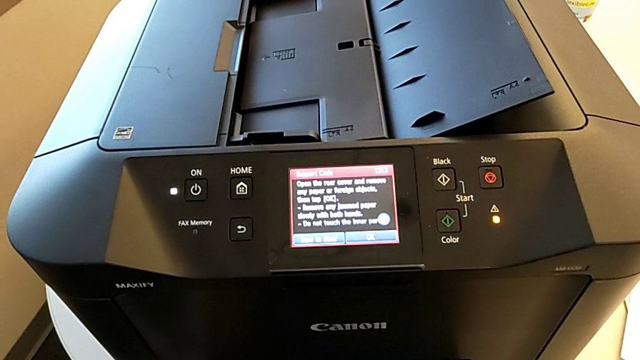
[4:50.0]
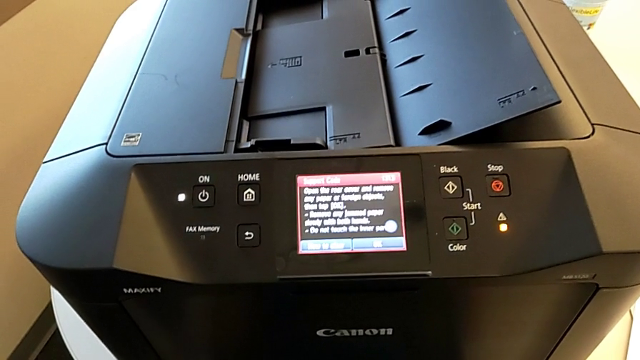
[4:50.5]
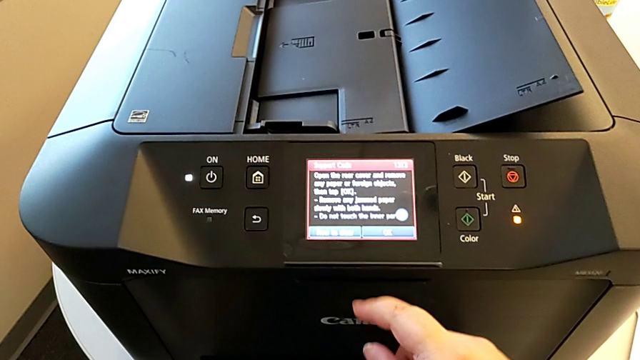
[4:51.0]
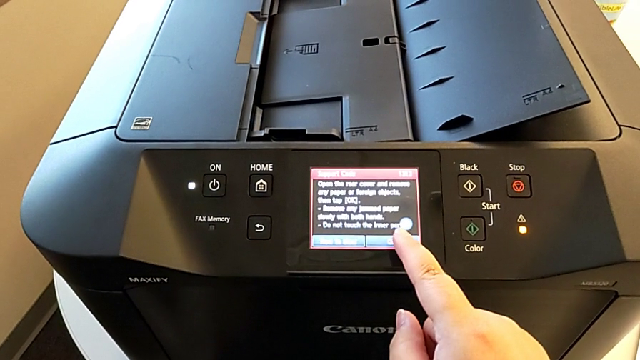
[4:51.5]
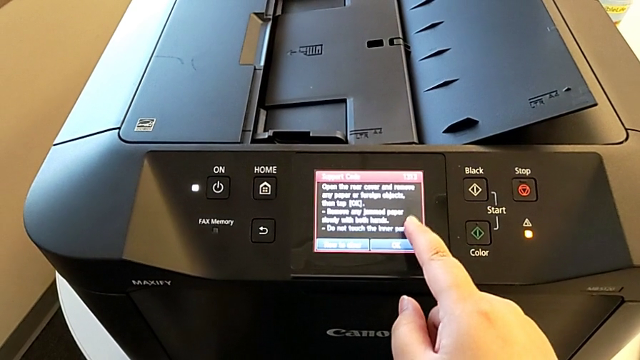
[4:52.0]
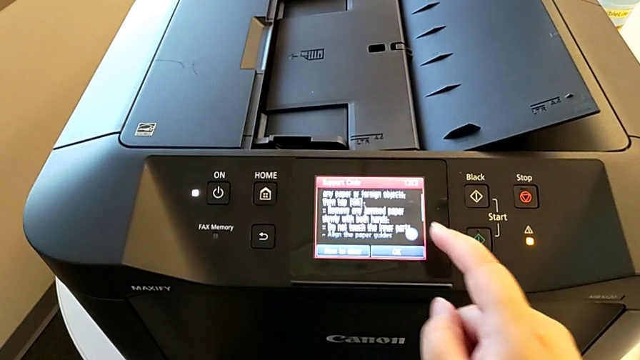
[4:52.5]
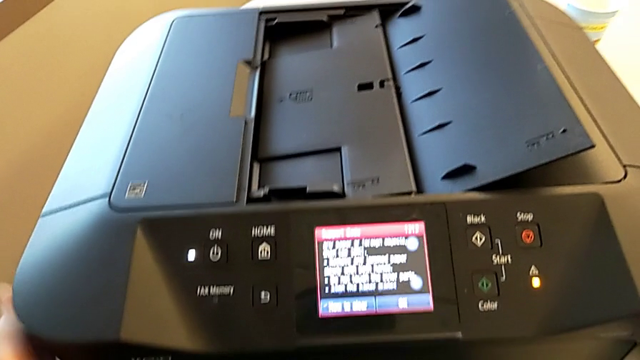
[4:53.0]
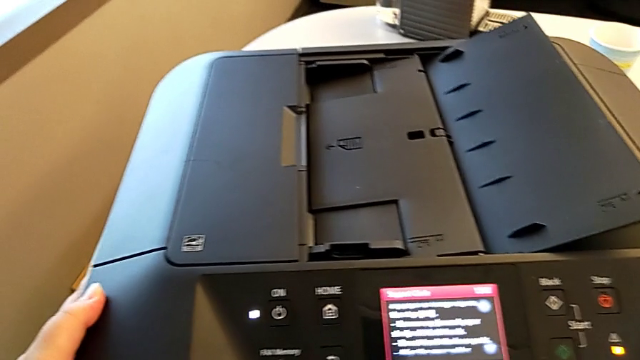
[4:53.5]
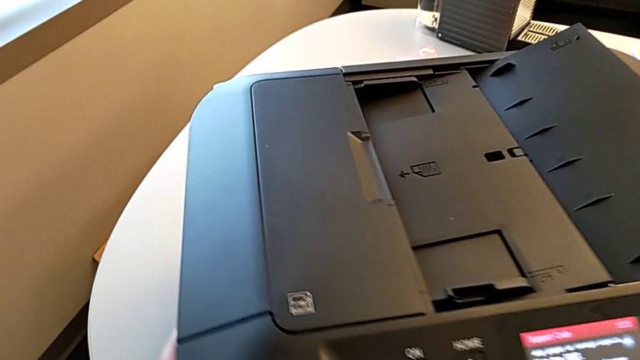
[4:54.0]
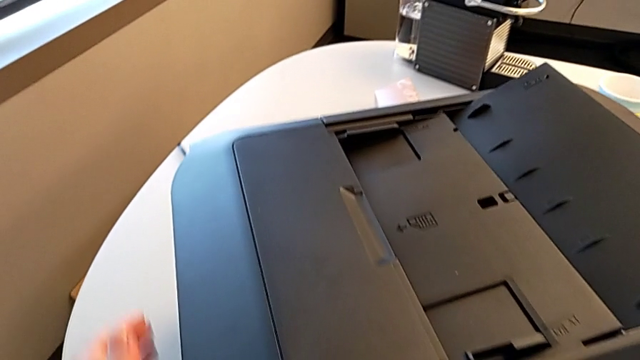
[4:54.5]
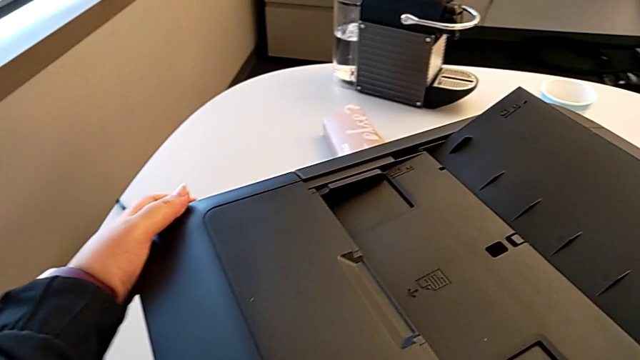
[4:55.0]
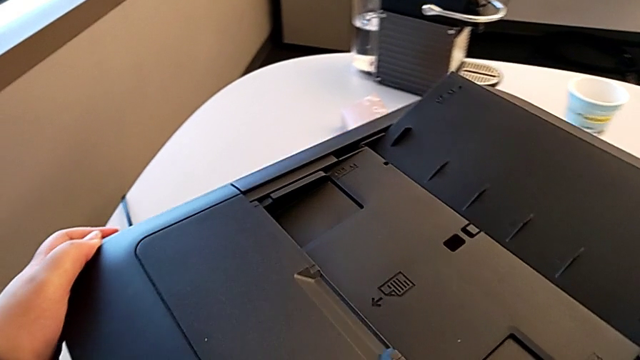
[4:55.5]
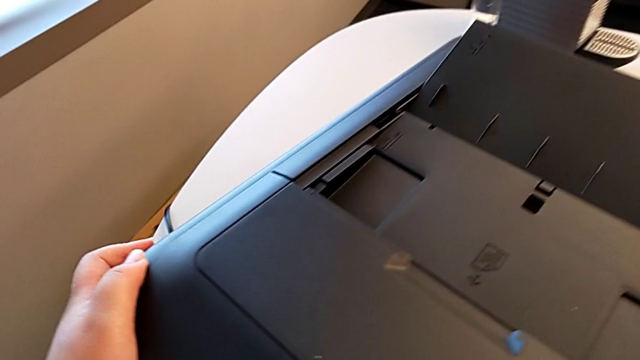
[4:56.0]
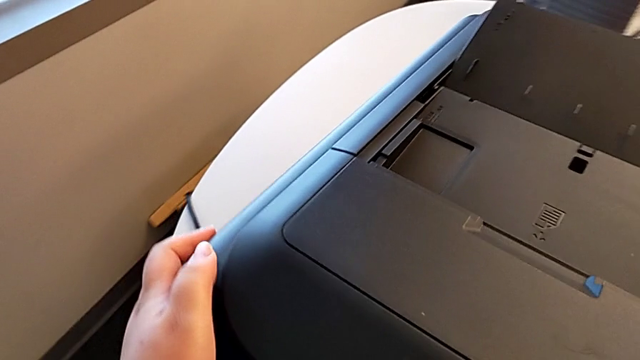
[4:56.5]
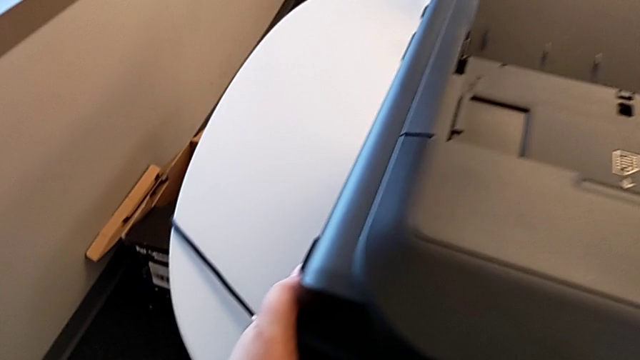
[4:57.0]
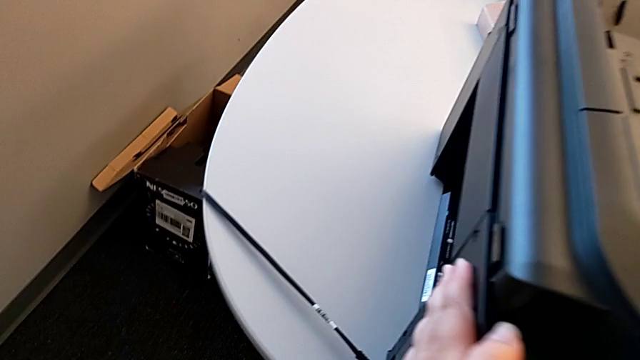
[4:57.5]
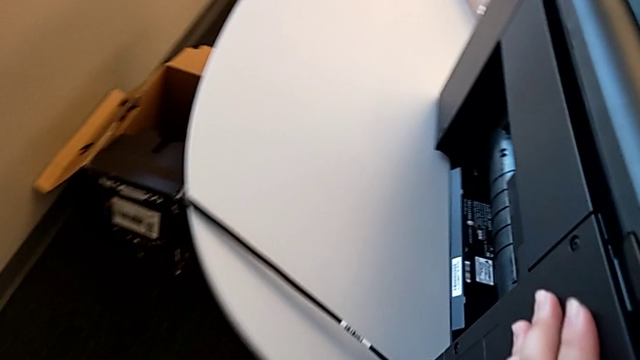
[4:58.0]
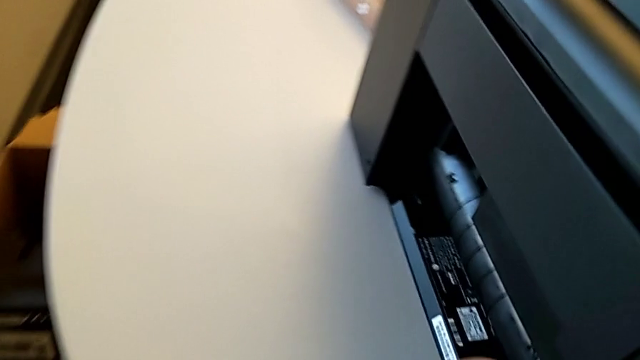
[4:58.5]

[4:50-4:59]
The camera wearer is inspecting the printer regularly. They touch the touch screen and rotate the printer.

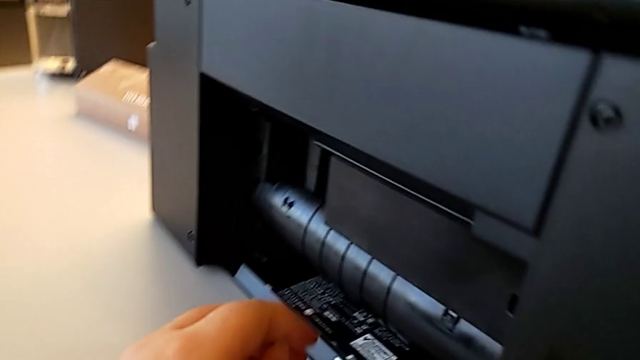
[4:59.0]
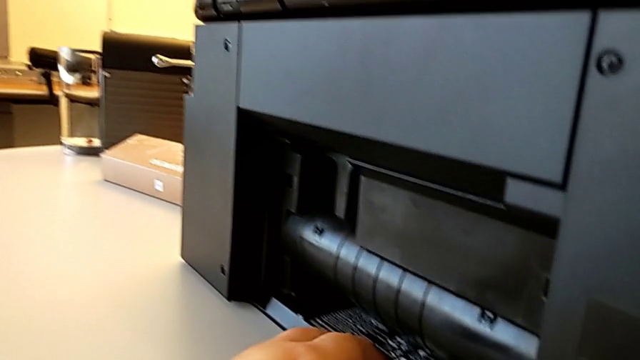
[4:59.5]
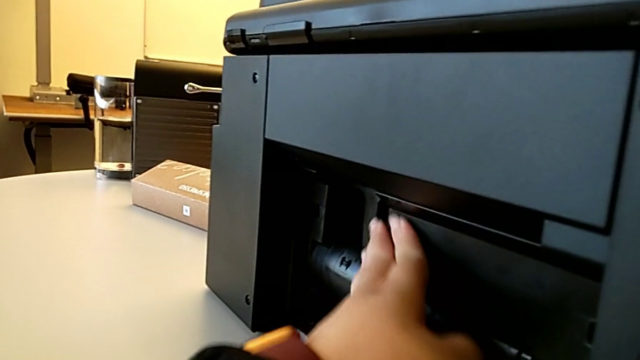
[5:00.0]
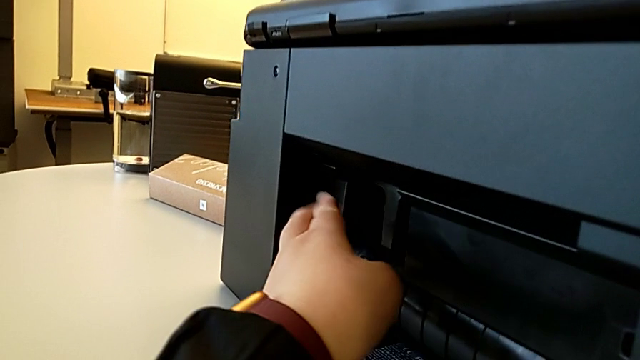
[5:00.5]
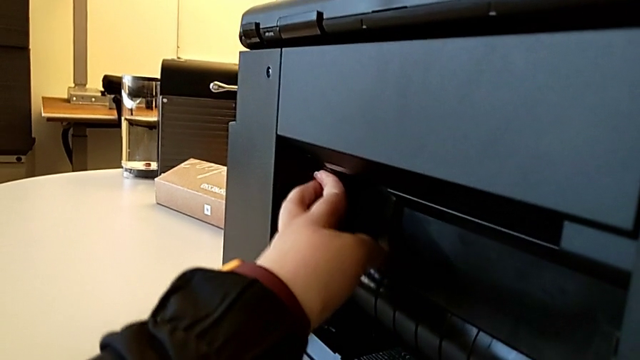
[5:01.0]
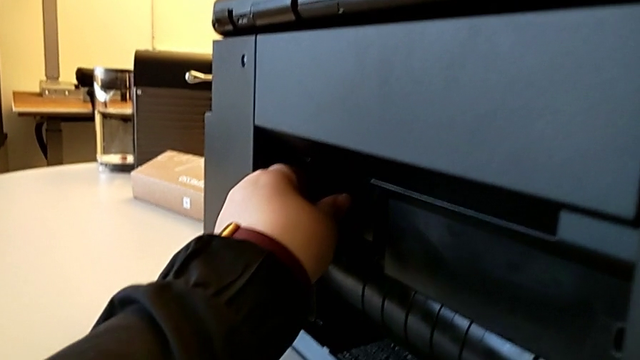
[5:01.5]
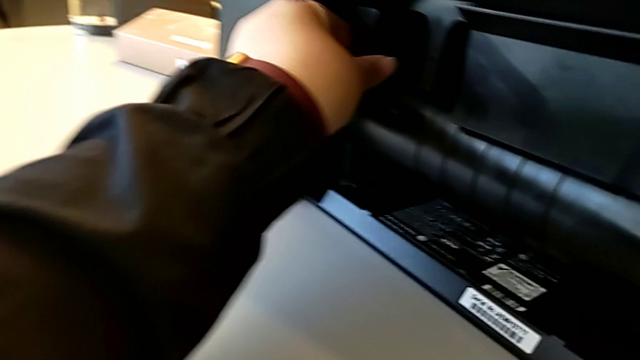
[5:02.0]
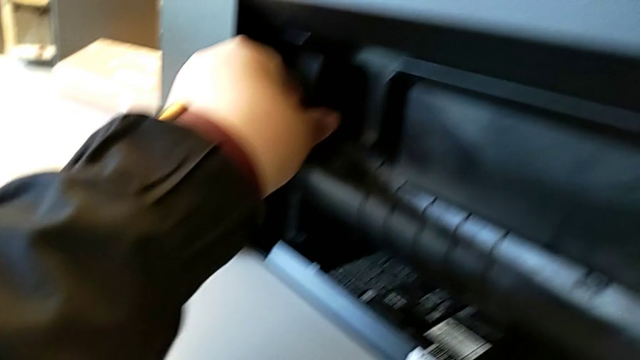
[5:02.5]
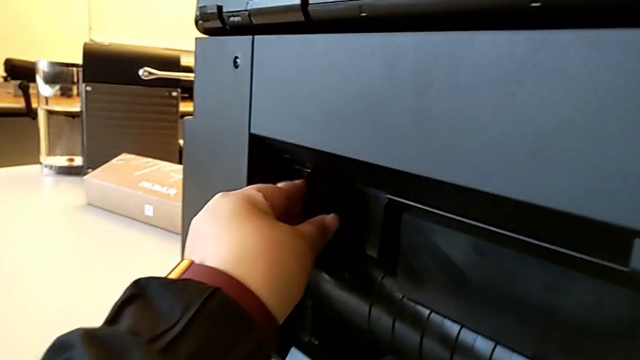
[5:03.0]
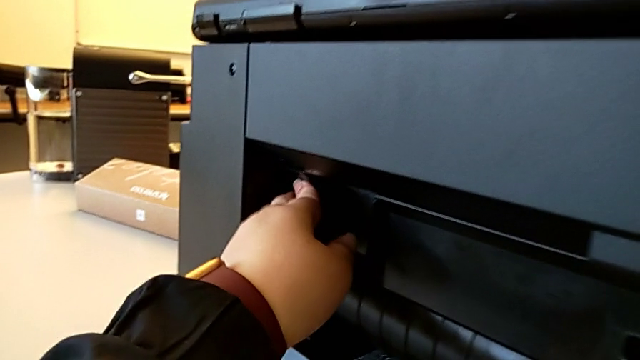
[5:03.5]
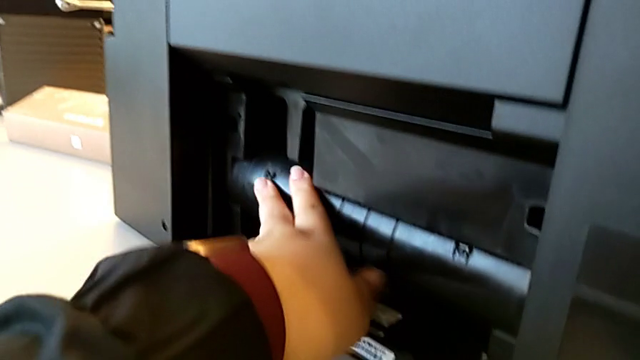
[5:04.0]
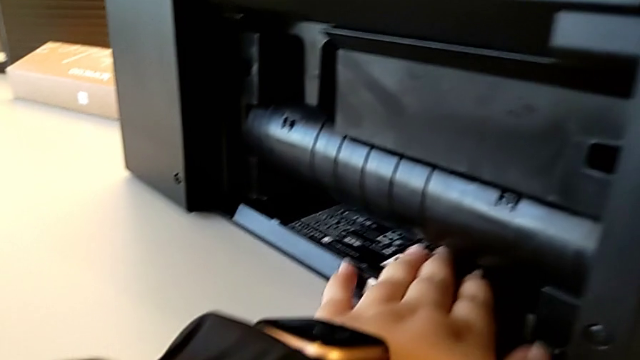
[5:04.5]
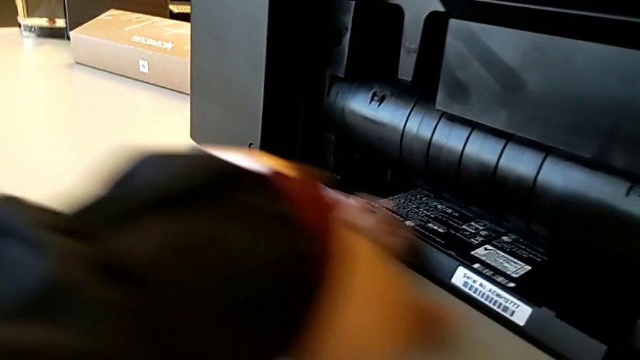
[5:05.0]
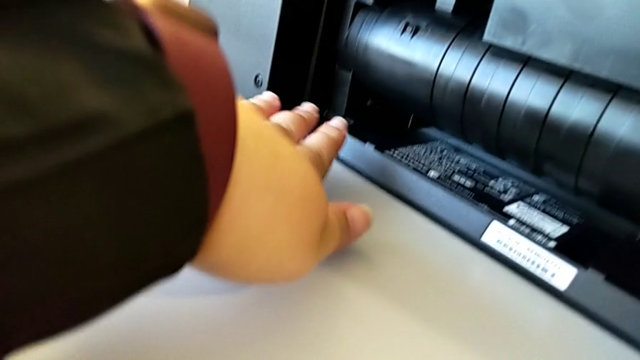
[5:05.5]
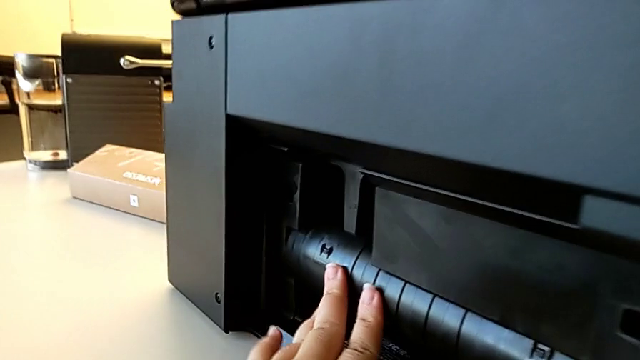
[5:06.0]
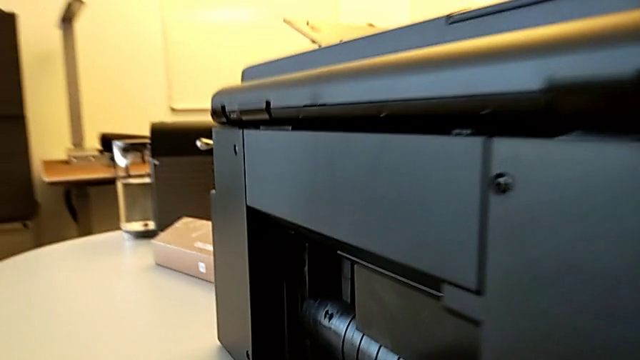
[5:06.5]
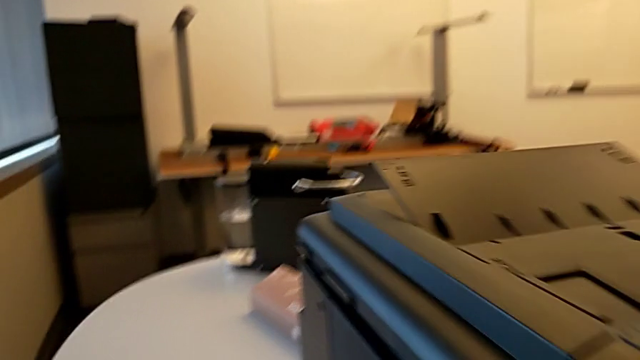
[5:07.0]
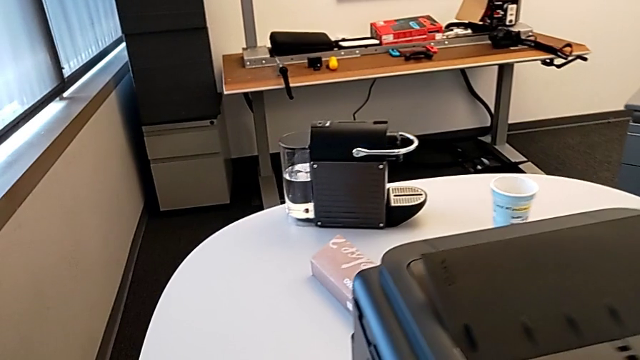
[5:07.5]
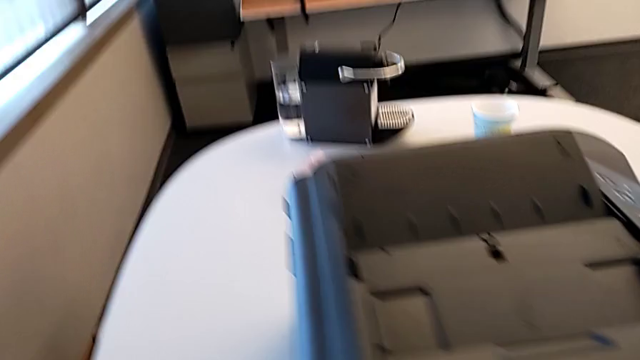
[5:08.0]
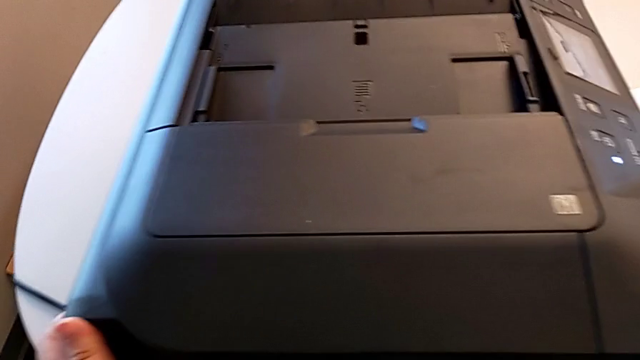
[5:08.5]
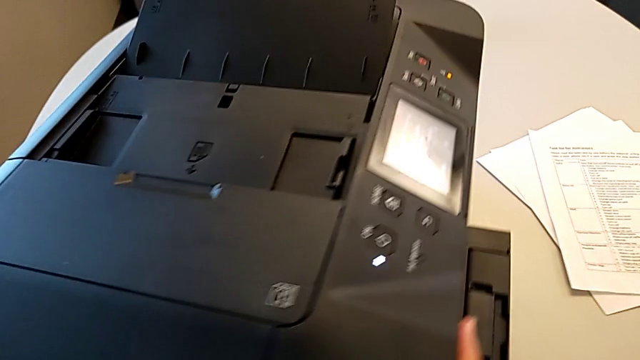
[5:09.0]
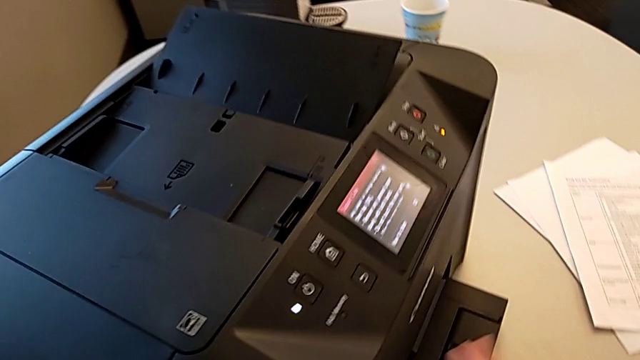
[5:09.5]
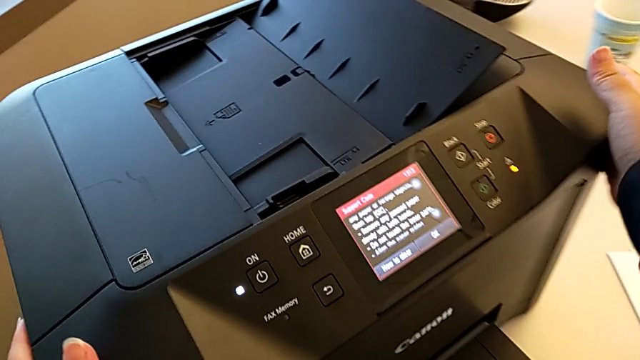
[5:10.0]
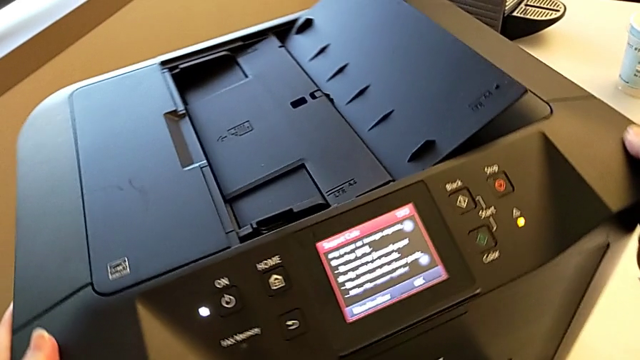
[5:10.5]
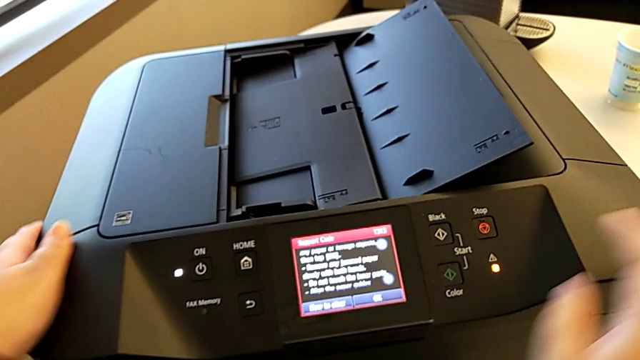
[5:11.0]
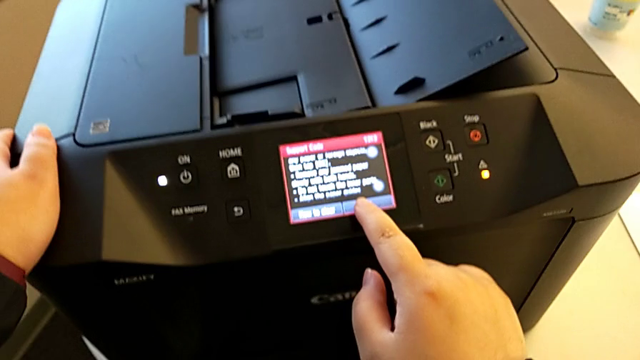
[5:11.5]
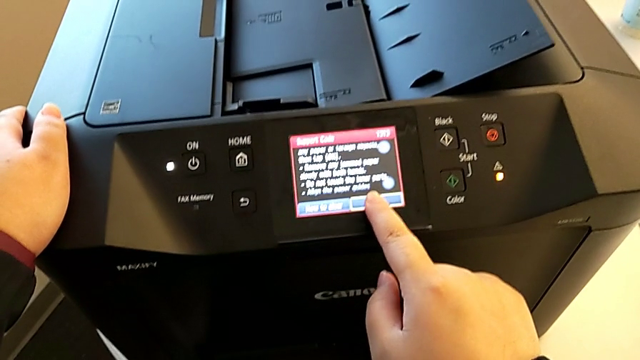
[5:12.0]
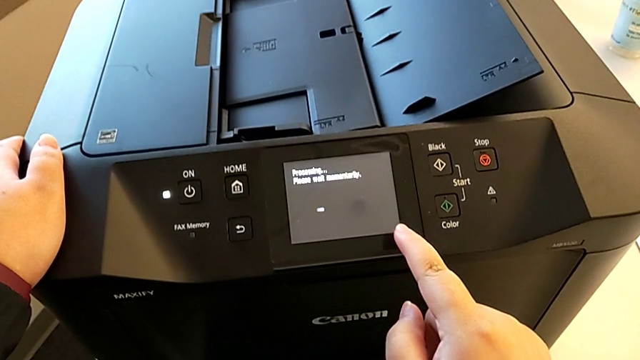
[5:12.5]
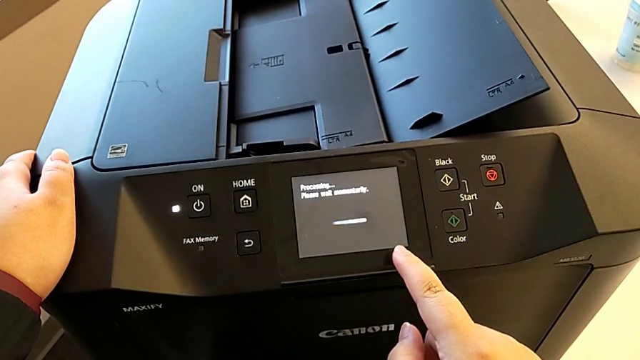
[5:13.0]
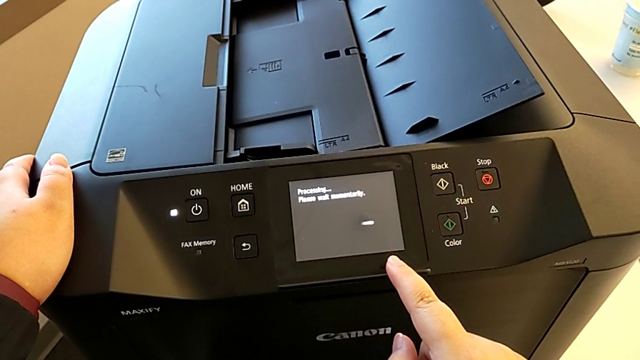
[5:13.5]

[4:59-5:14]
The camera wearer is inspecting the printer regularly. They touch the printer, rotate it and touch the button.
